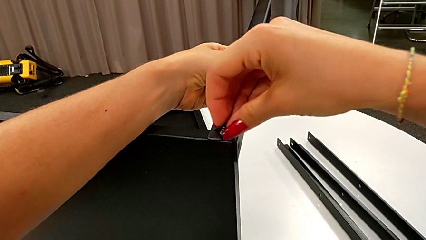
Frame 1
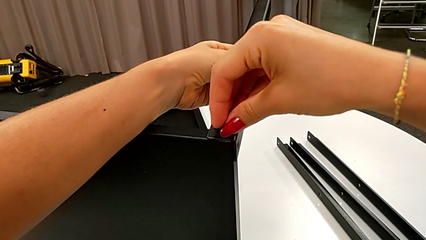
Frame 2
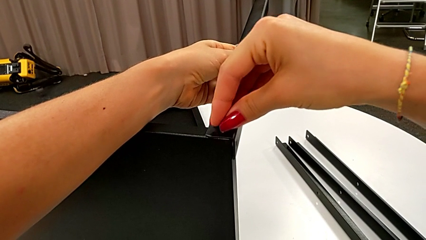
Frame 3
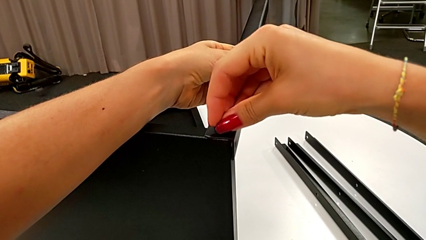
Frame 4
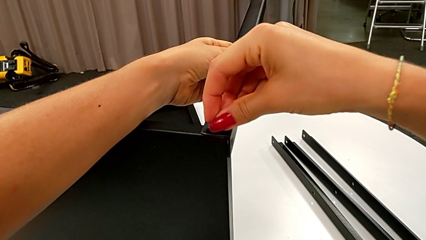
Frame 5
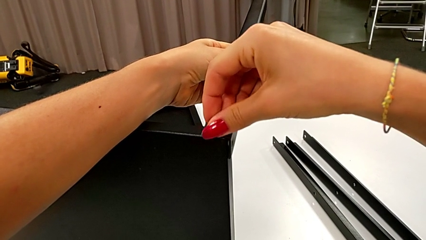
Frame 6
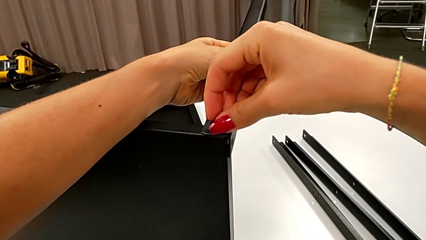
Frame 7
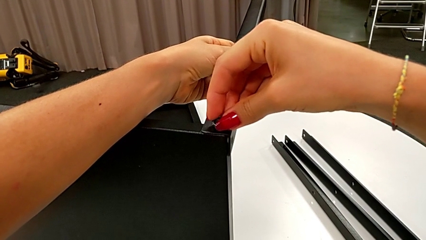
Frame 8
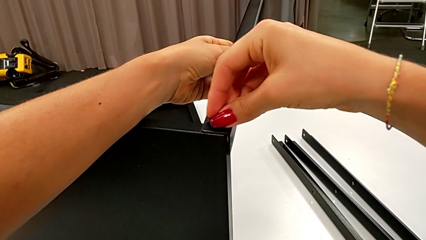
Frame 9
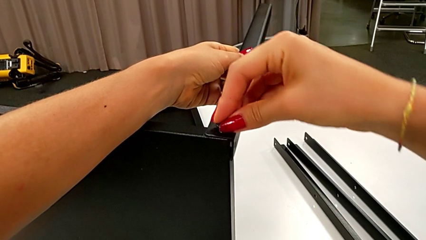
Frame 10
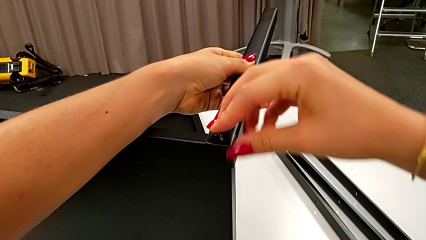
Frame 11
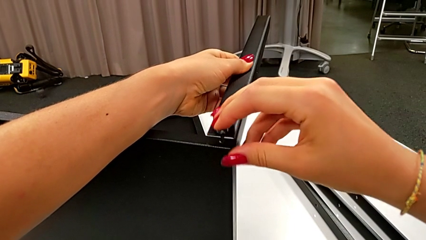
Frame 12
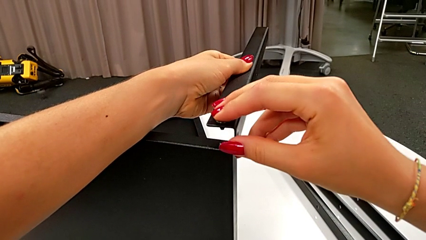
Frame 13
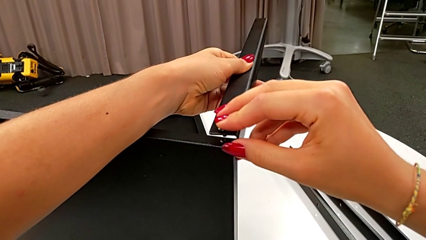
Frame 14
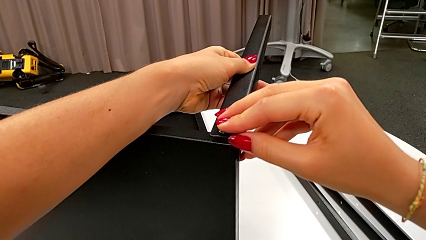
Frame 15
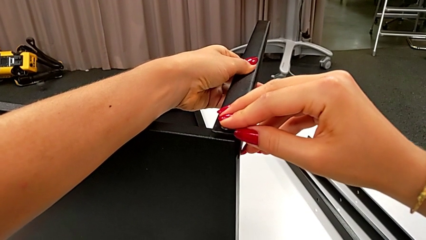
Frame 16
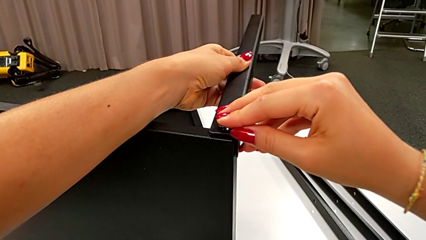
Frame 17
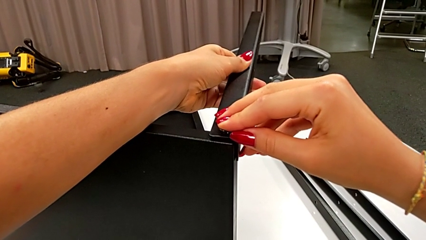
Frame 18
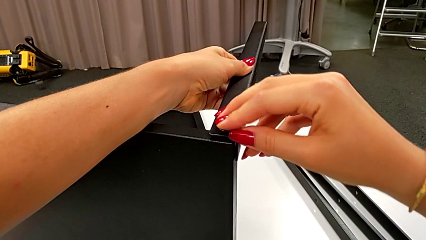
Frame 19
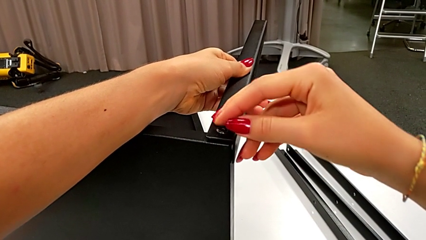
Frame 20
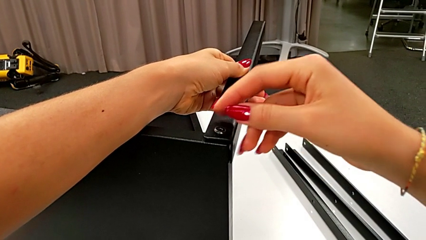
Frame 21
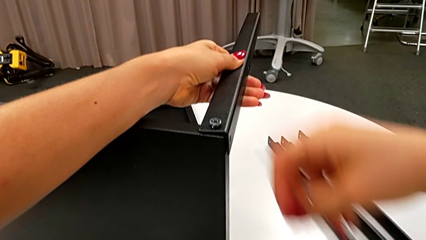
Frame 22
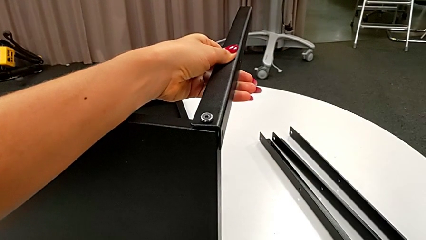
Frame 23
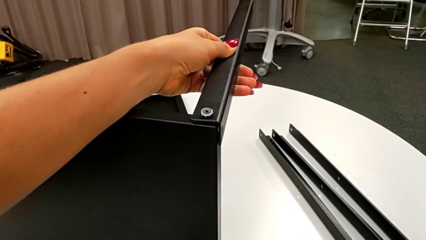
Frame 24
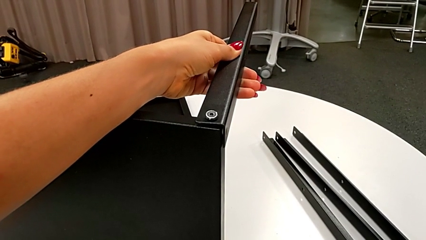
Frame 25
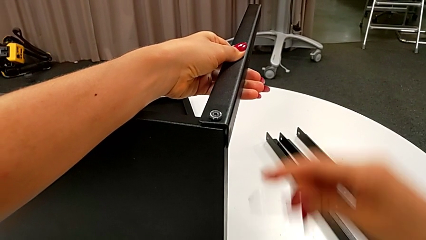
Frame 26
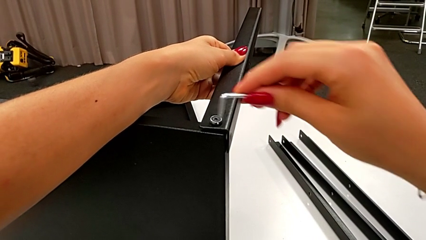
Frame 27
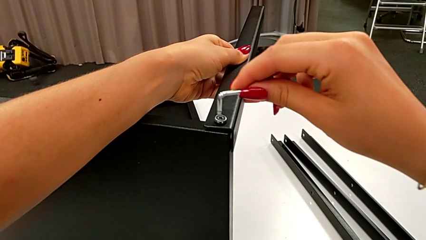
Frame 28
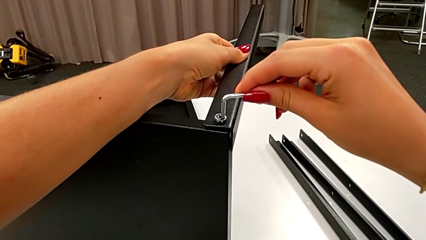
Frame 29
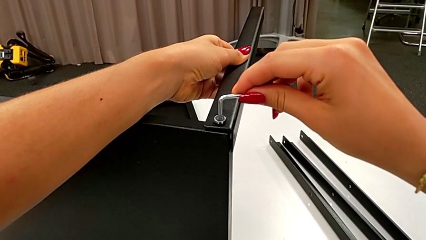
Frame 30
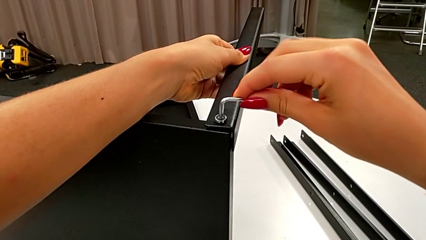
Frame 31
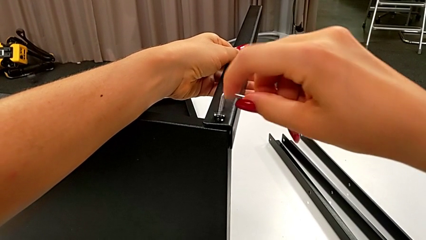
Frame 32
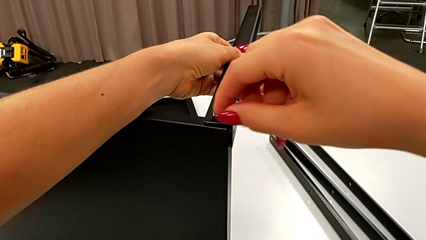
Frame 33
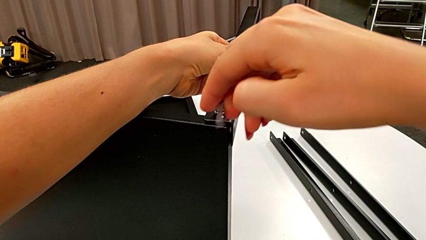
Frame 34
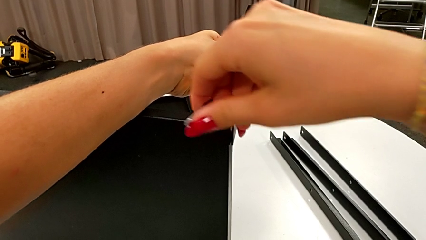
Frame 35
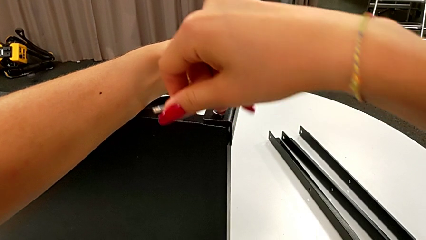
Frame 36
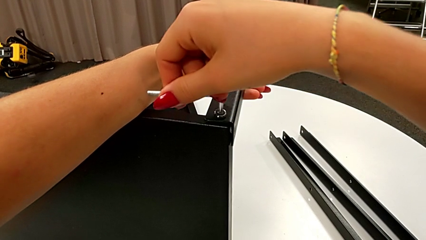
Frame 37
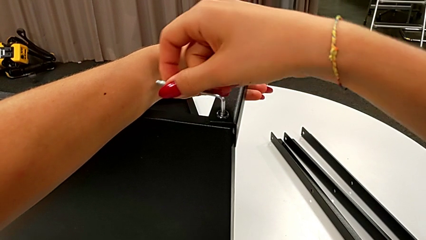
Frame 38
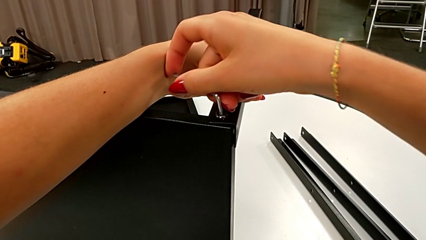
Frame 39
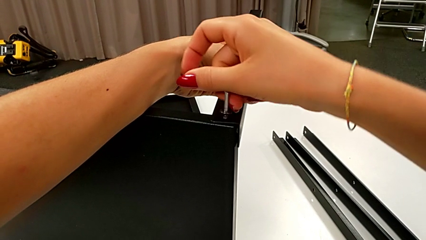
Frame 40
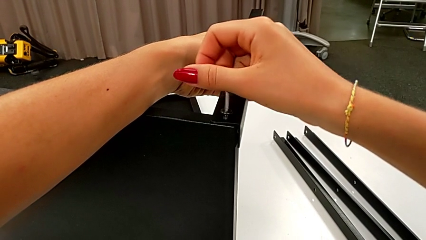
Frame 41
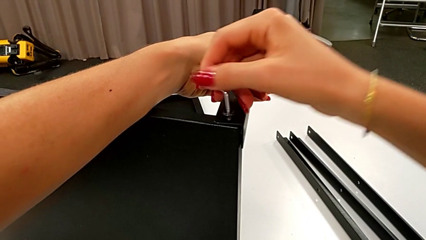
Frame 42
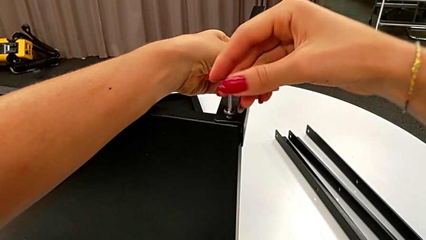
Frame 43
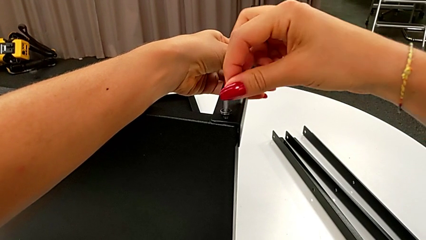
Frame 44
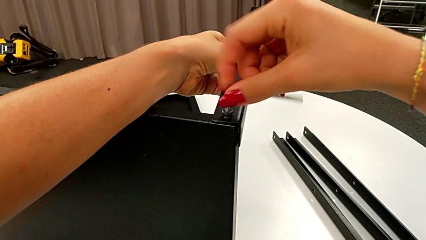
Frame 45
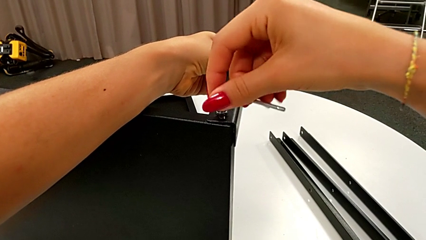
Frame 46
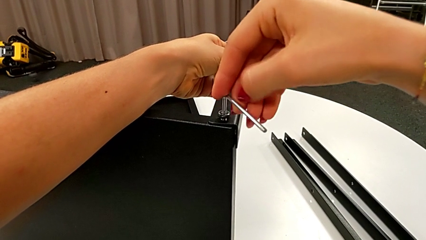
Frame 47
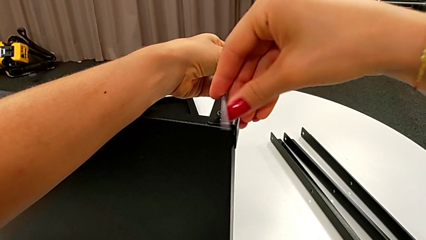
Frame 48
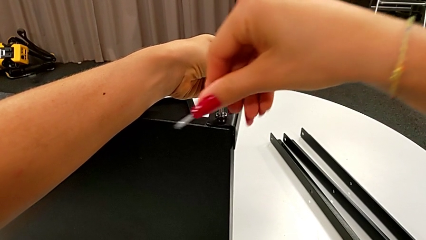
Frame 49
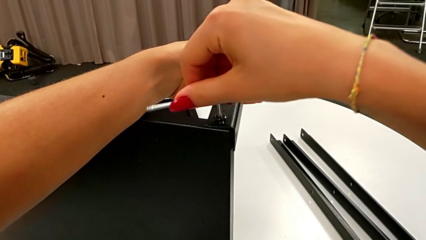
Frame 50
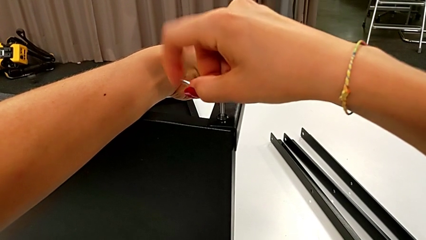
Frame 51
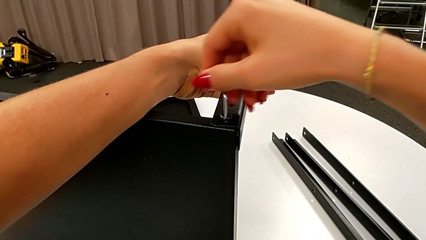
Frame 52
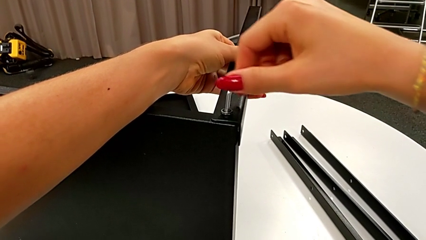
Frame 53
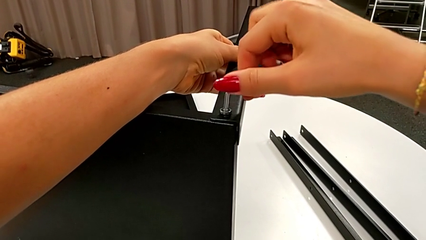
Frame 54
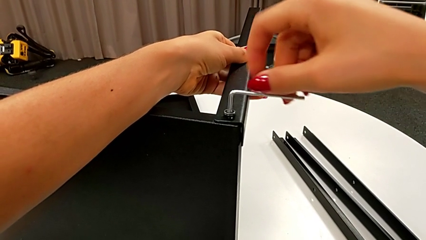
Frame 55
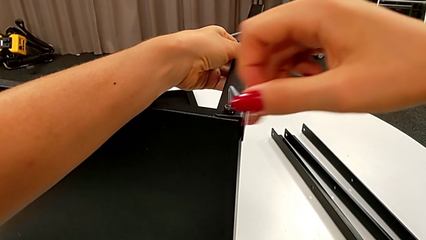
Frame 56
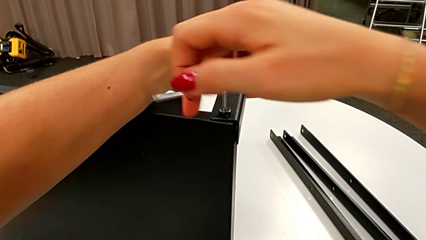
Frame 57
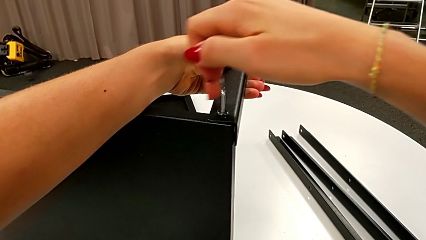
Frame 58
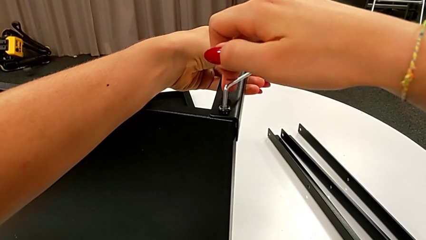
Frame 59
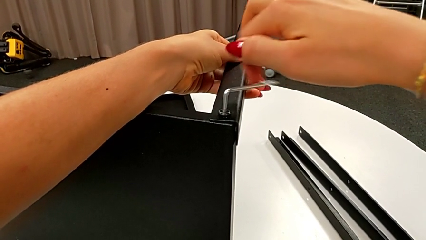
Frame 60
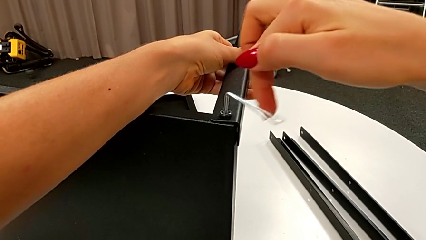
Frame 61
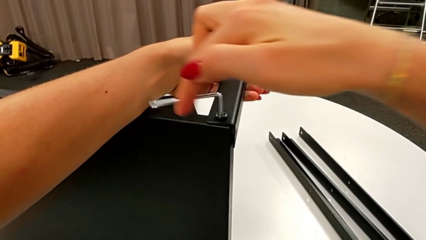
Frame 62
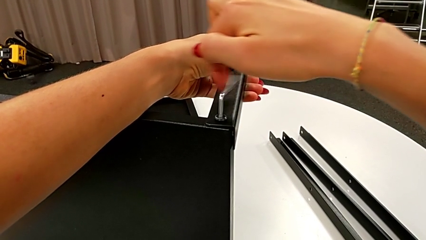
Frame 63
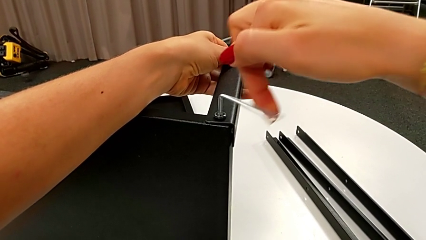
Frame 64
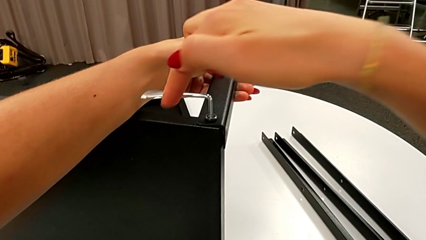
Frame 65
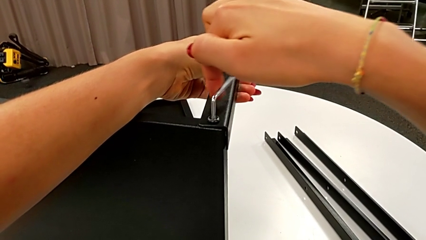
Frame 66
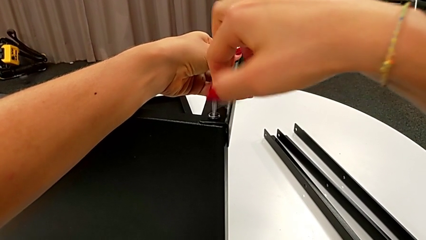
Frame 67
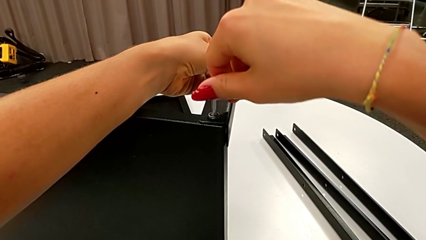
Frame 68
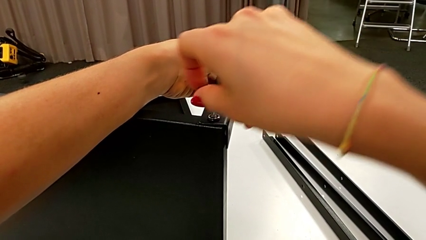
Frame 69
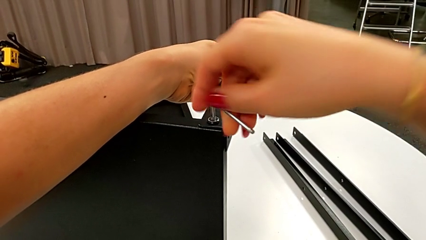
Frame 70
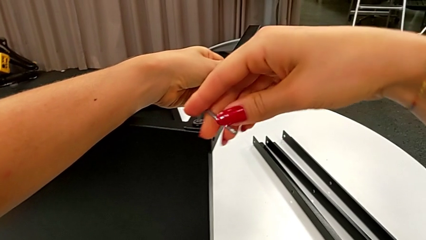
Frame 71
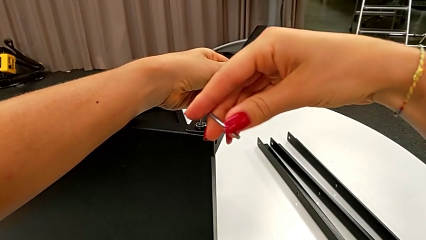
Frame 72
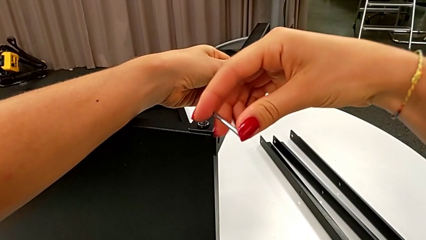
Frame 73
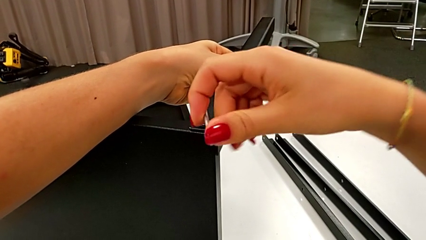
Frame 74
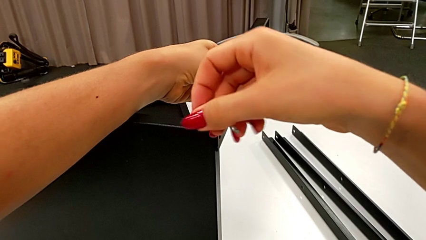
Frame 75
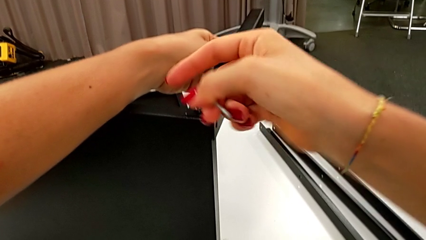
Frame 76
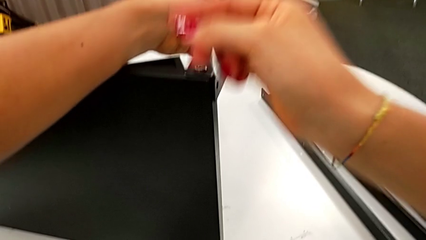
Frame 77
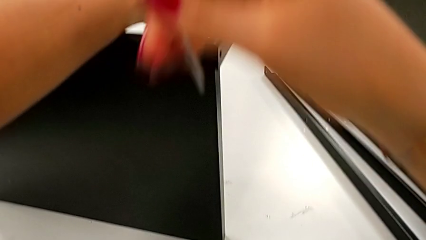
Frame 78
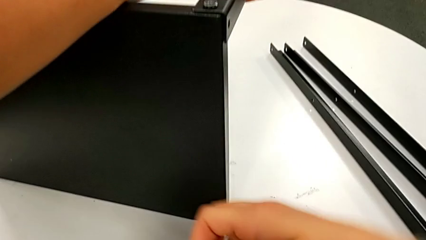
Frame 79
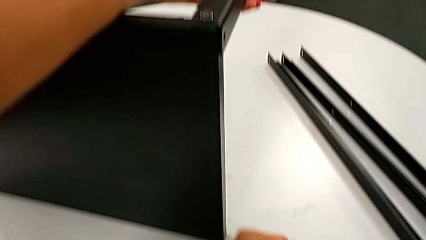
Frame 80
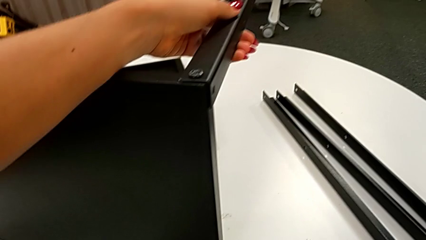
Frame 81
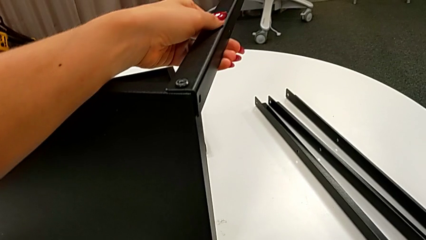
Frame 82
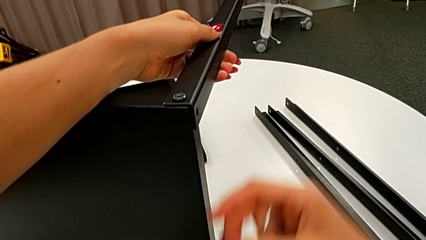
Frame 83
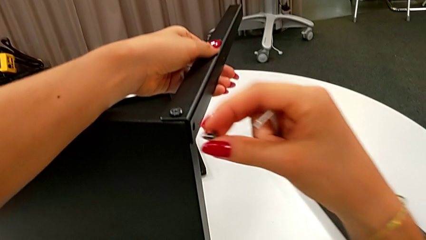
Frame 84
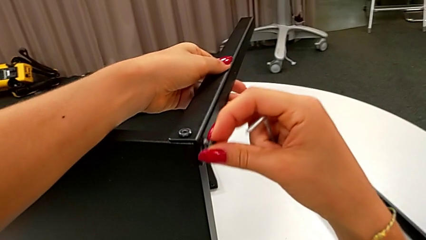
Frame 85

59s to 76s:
The camera wearer is assembling the leg of the top tray. They insert the second hex socket head, align the first leg, grab the Allen wrench, insert it, screw the first hex socket head, withdraw the Allen wrench and grab the hex socket head.
